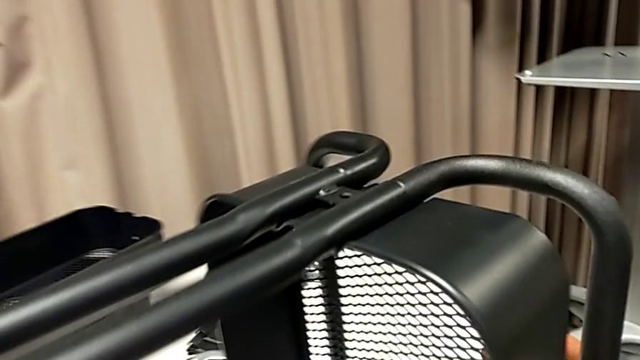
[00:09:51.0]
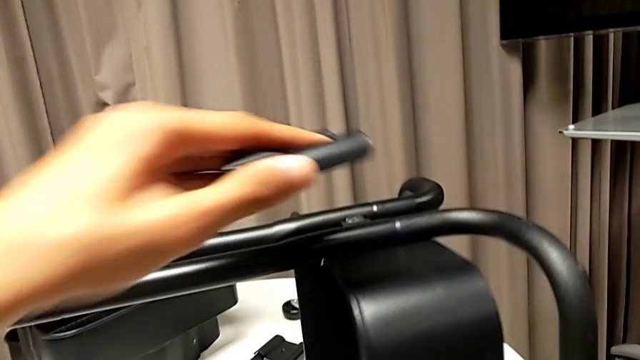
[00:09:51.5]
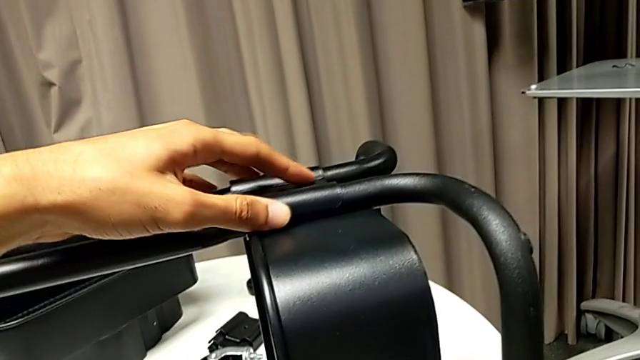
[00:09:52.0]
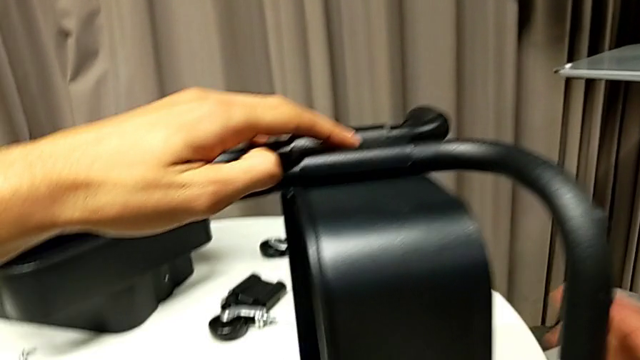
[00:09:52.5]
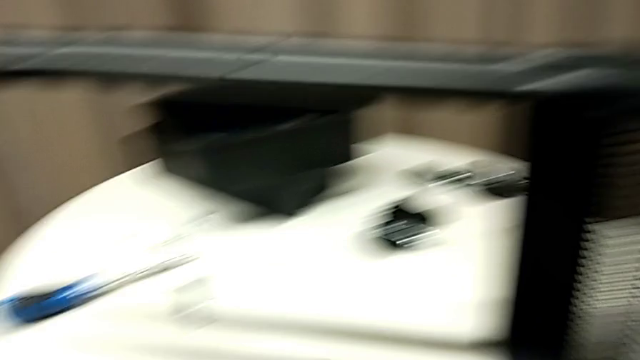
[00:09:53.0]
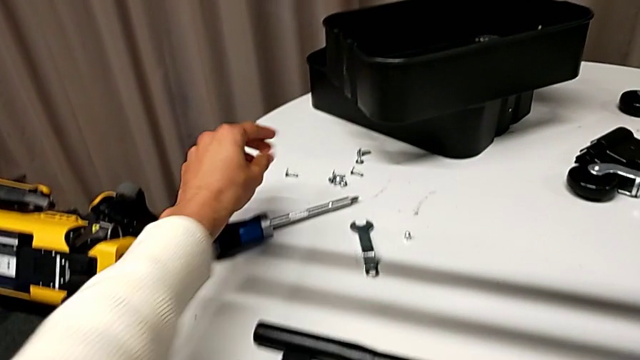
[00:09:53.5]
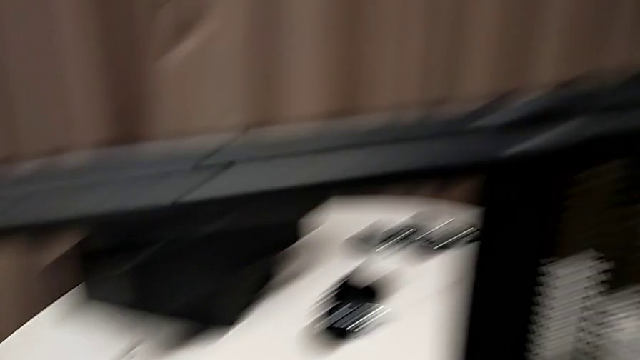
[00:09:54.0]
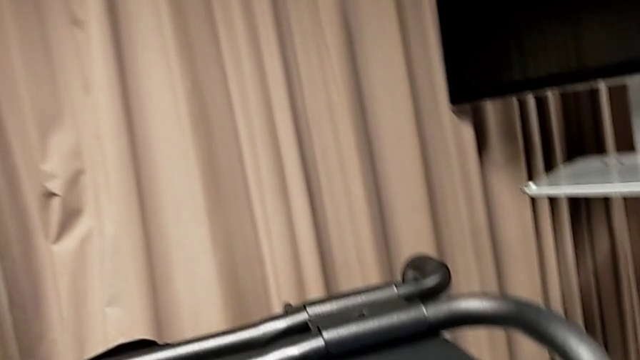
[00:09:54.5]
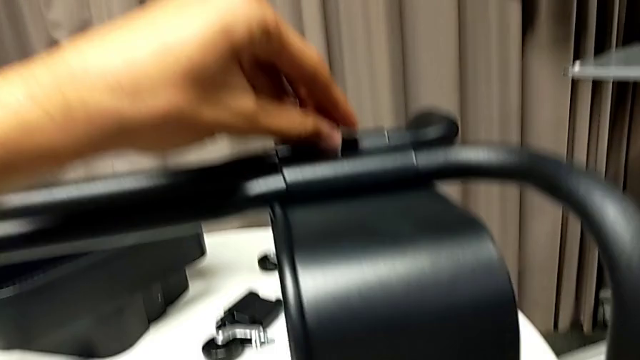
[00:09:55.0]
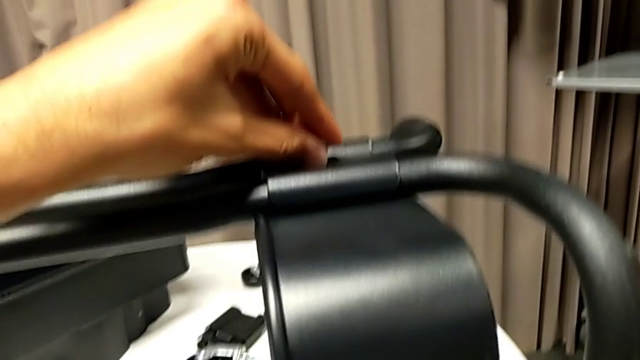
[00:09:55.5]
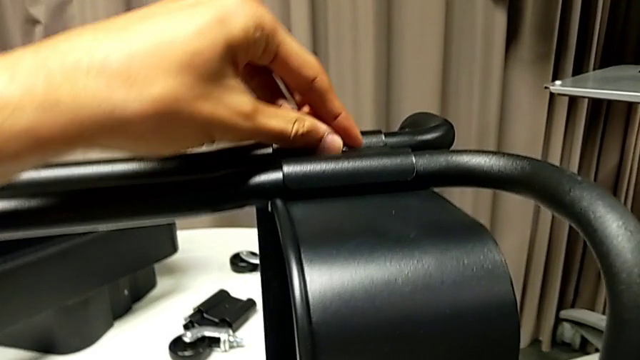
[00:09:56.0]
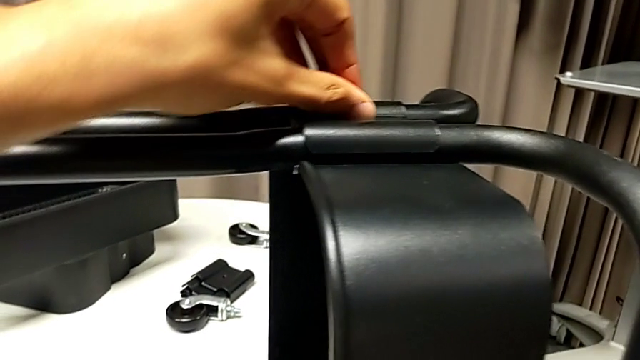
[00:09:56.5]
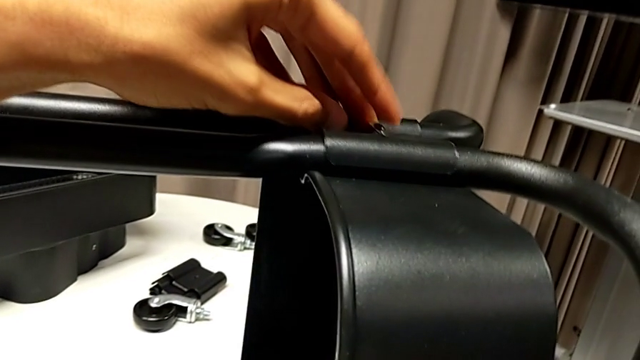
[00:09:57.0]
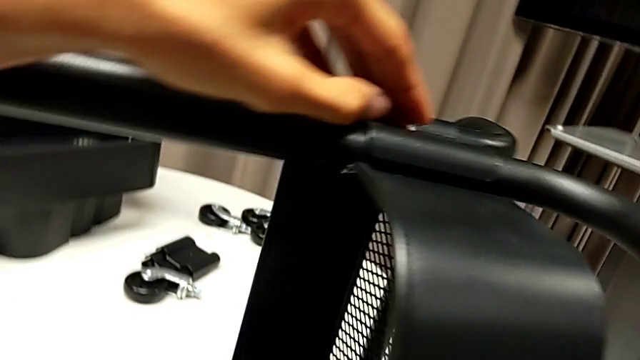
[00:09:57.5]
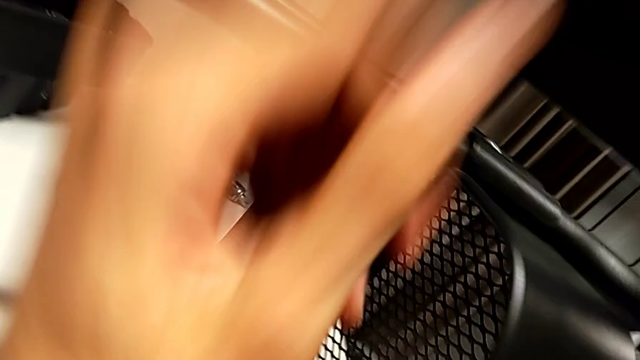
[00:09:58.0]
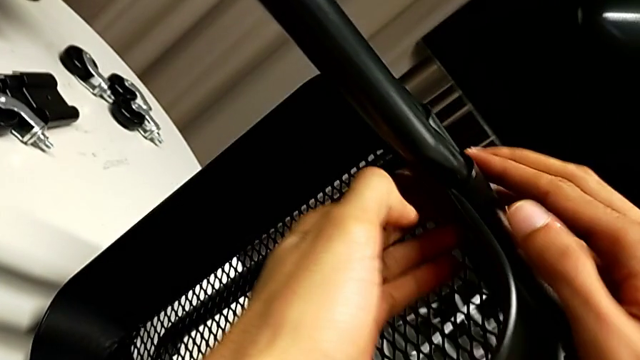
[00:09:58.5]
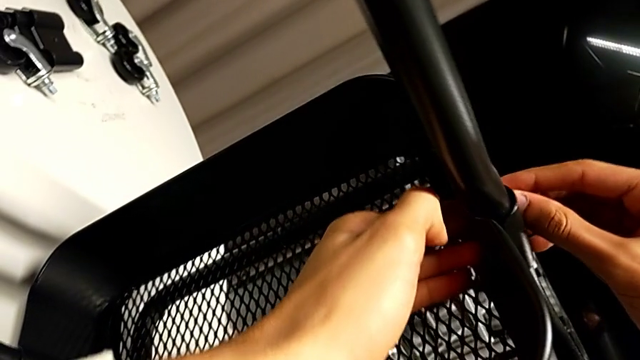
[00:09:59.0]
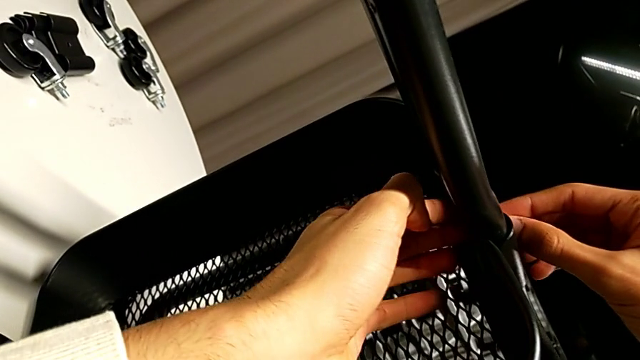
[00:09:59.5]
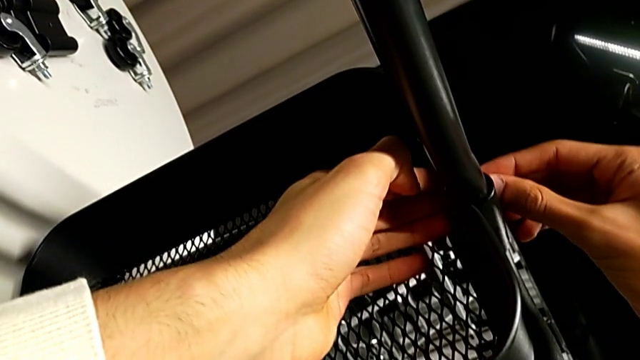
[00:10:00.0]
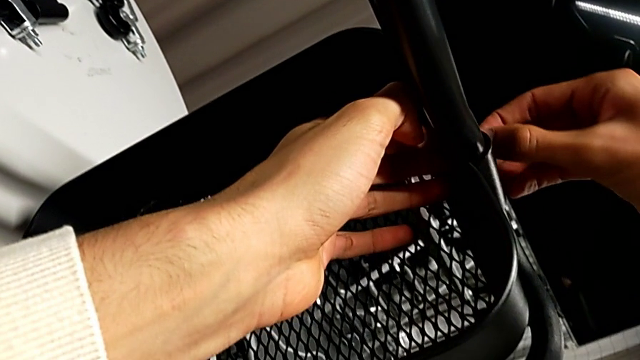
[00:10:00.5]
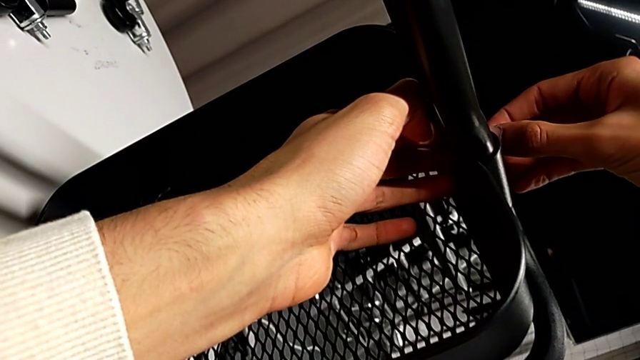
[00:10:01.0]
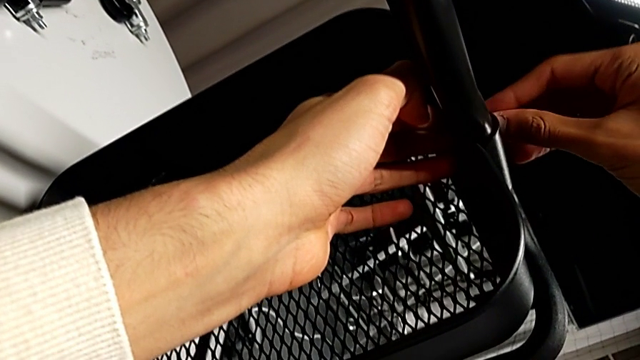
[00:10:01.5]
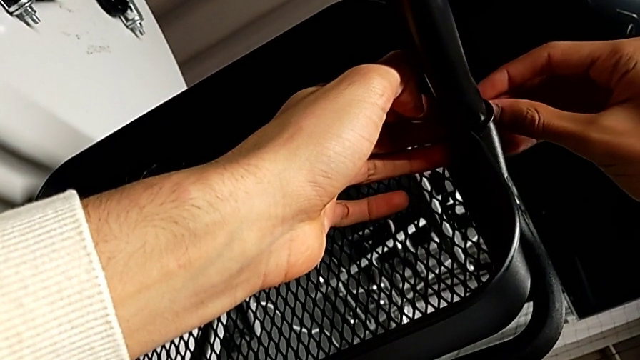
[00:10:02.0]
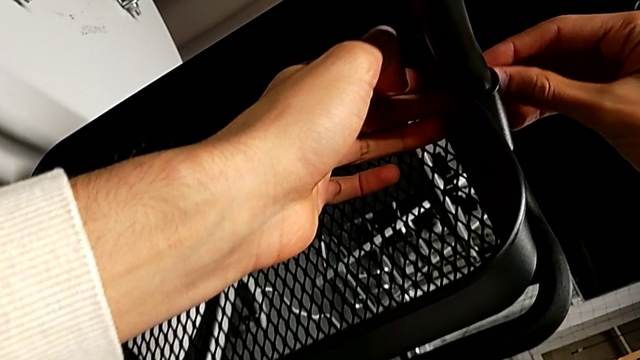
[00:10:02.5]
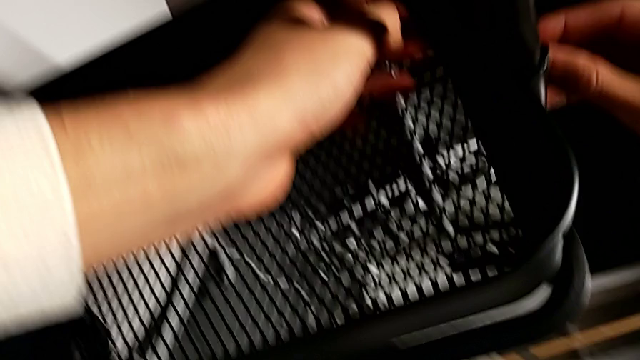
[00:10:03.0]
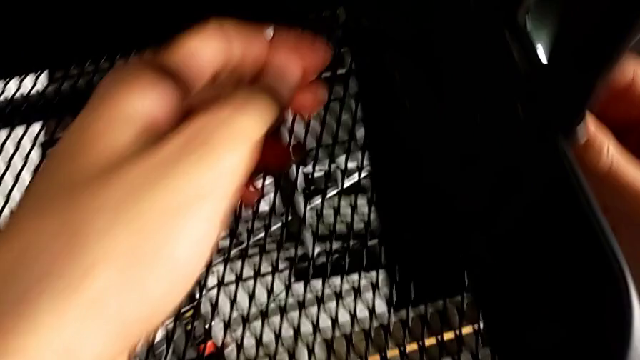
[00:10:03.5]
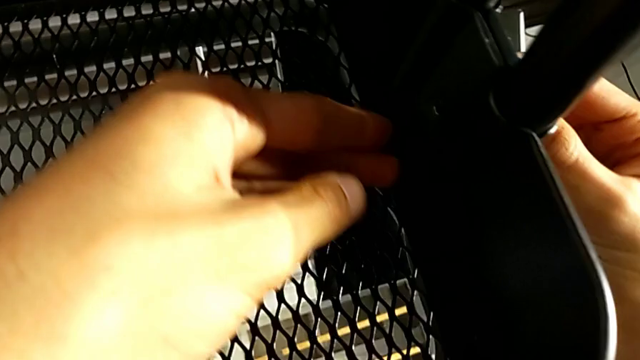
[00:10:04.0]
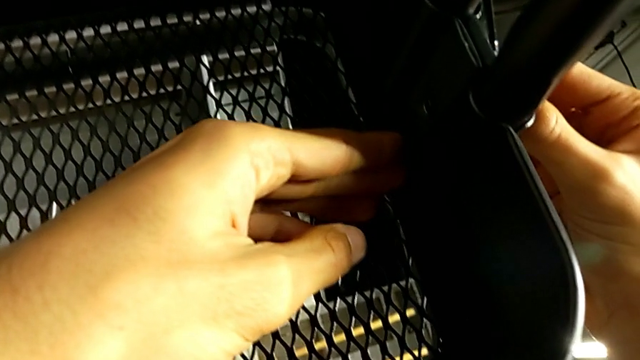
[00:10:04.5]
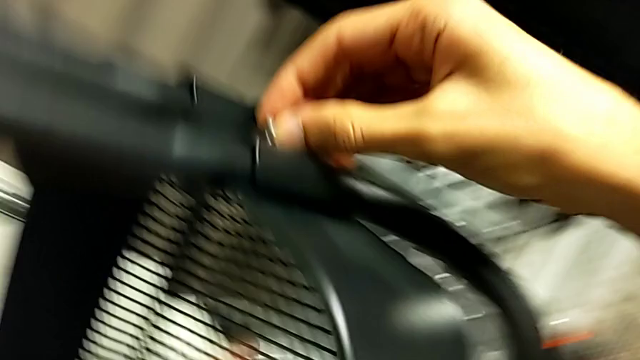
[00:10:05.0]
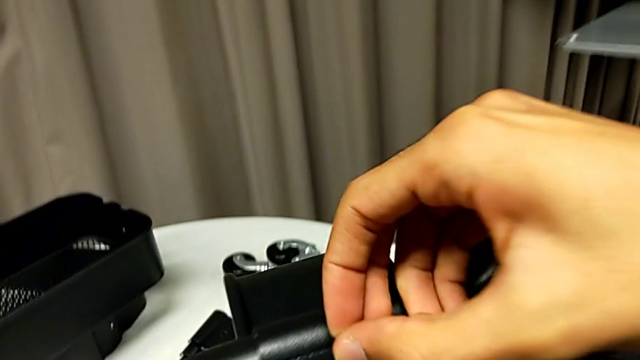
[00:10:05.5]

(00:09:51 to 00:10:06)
The camera wearer is inserting the lower basket. They align the first bracket, grab the screw, insert it, align it and disassemble it.

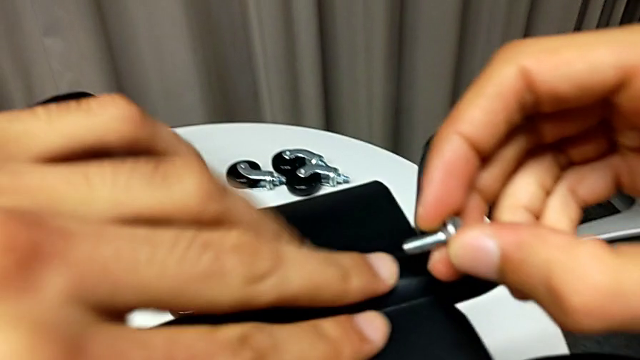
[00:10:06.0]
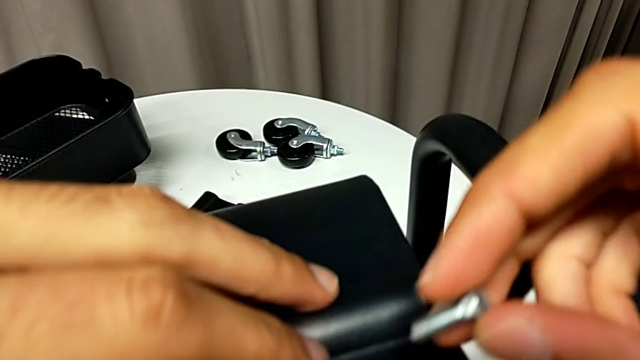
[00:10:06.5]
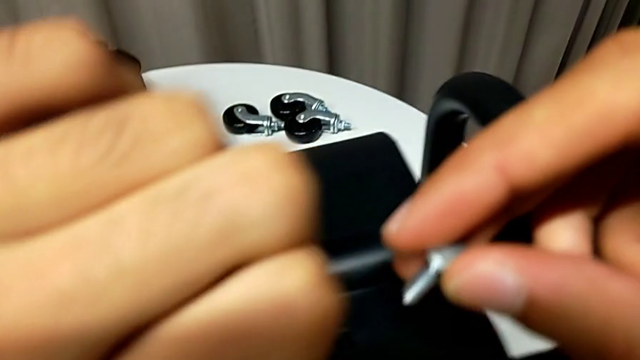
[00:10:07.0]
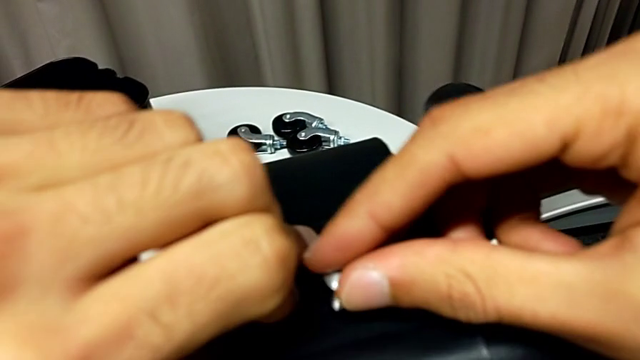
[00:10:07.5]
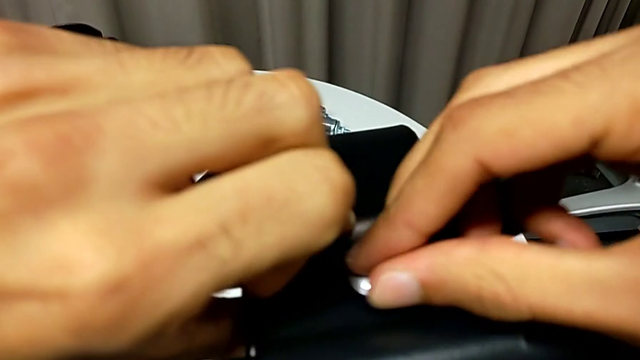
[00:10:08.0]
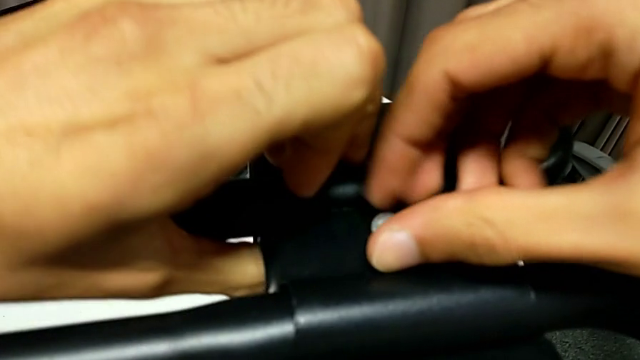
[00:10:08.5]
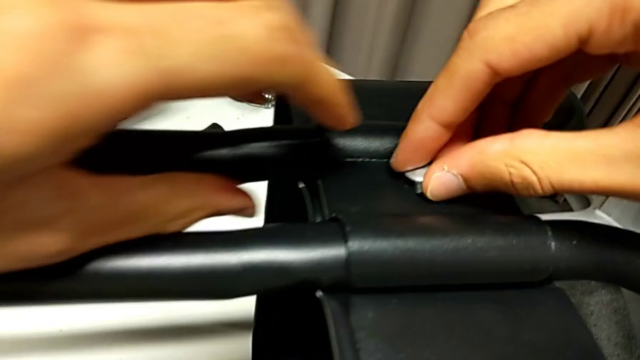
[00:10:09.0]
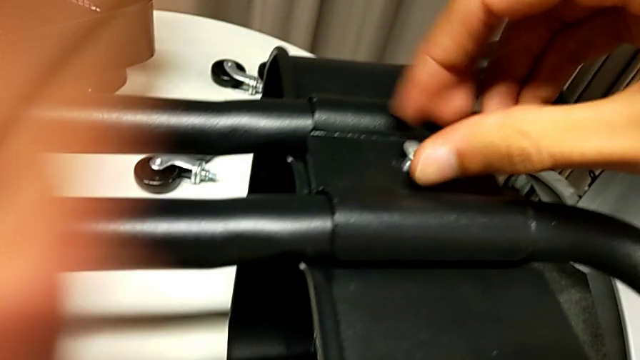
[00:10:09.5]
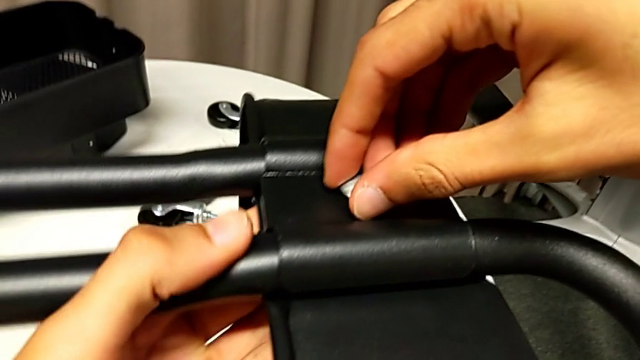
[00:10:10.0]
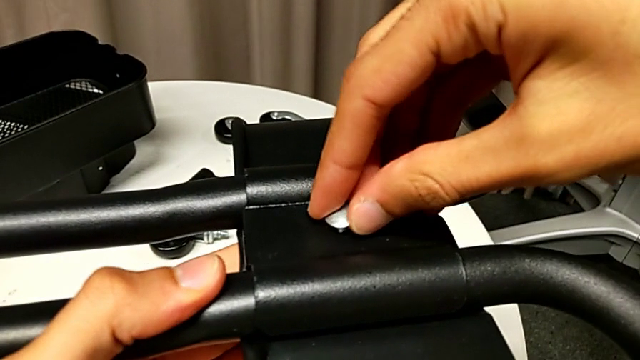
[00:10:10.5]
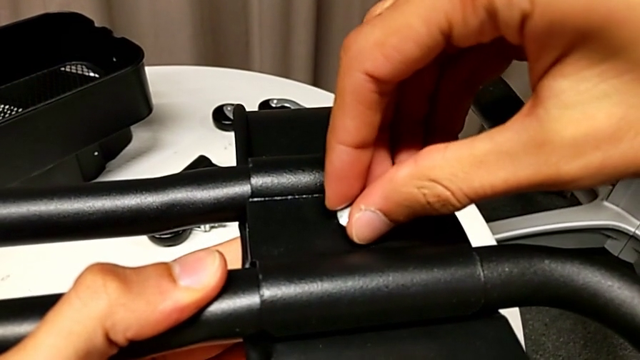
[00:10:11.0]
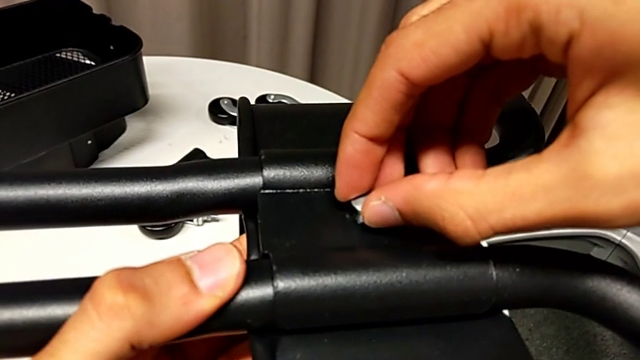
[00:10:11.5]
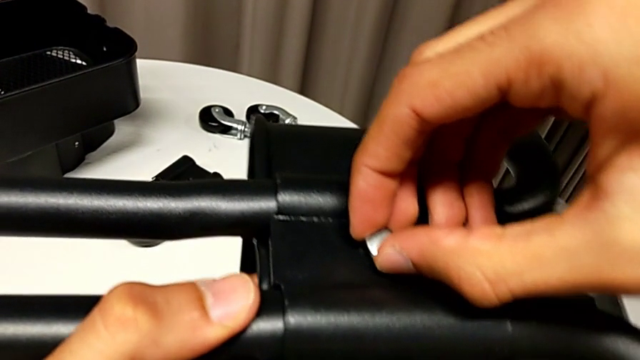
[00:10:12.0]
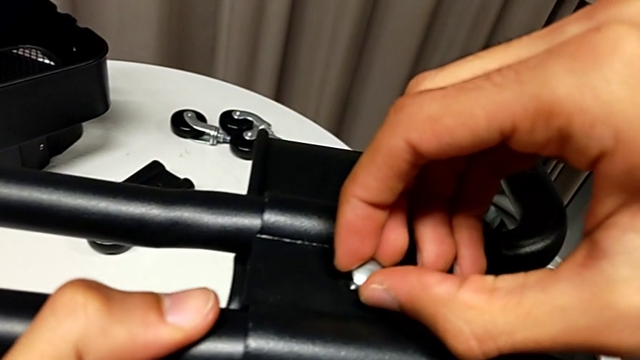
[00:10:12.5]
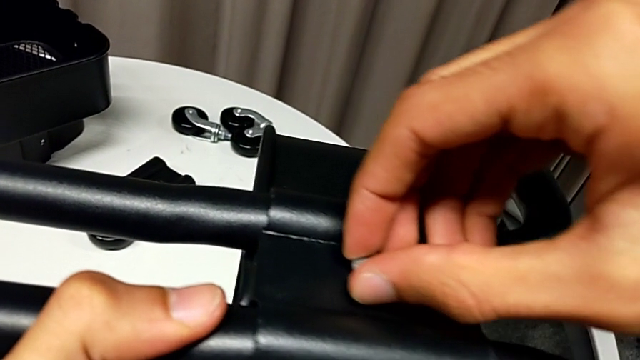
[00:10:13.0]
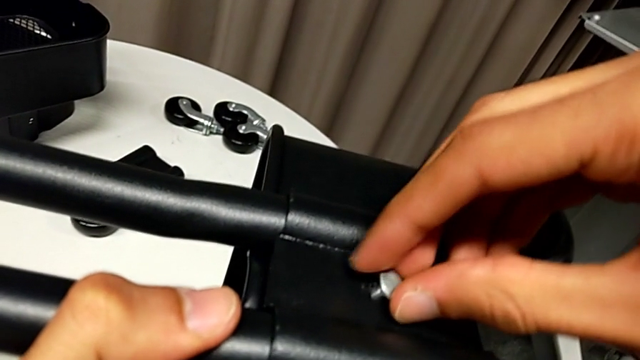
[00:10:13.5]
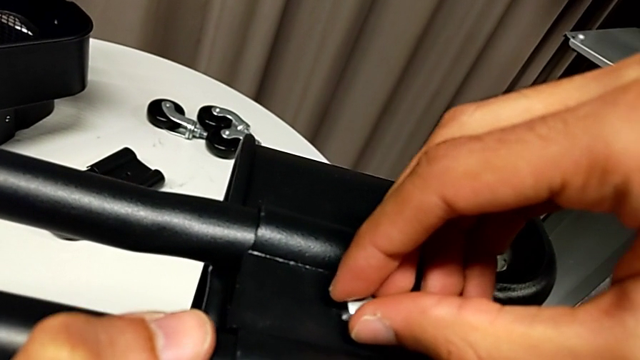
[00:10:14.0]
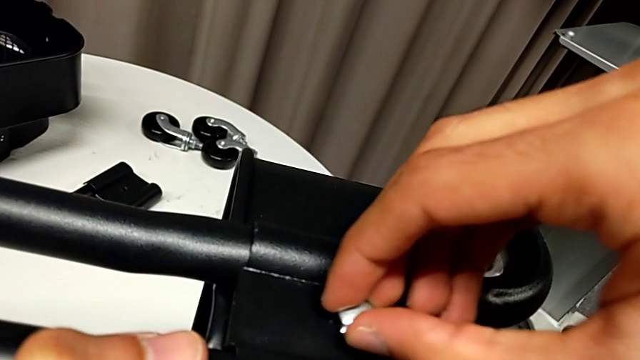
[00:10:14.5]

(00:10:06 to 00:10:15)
The camera wearer is inserting the lower basket. They align the first bracket and begin to rotate the screw.
